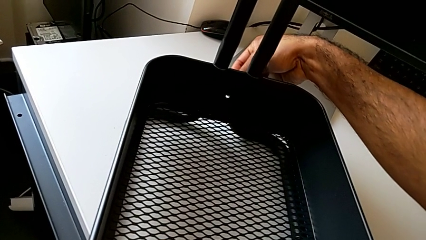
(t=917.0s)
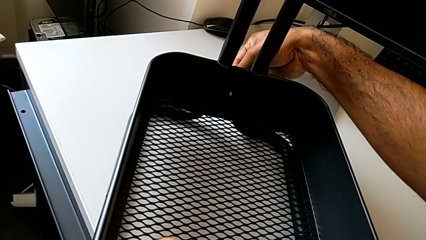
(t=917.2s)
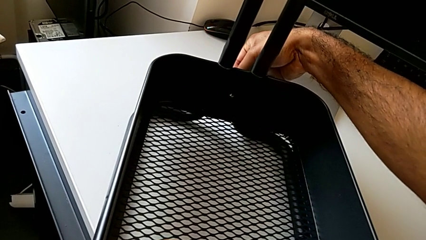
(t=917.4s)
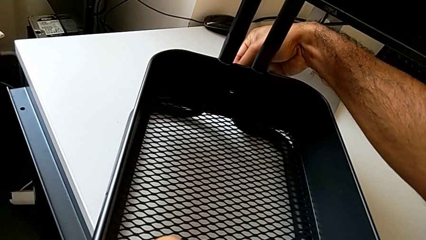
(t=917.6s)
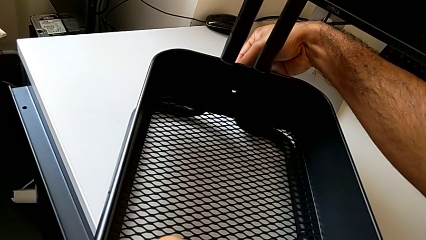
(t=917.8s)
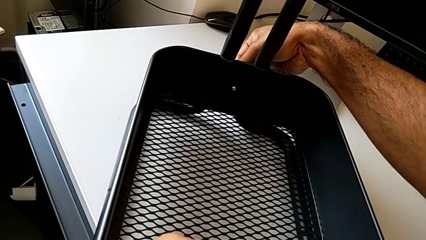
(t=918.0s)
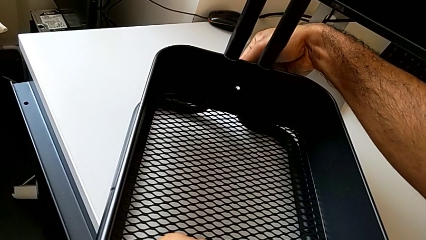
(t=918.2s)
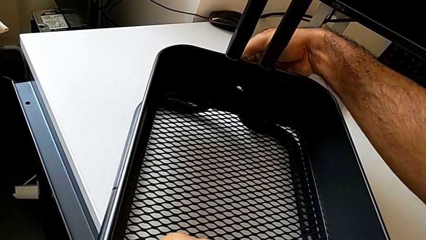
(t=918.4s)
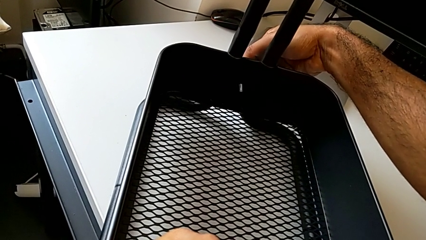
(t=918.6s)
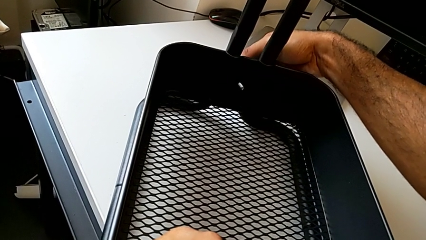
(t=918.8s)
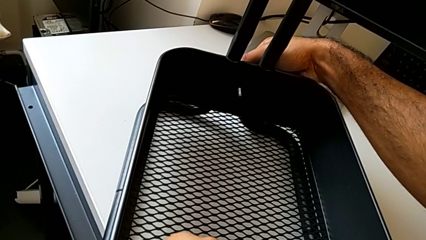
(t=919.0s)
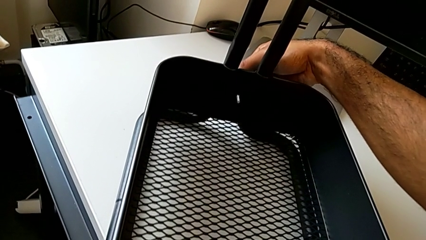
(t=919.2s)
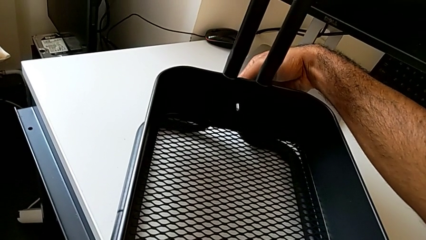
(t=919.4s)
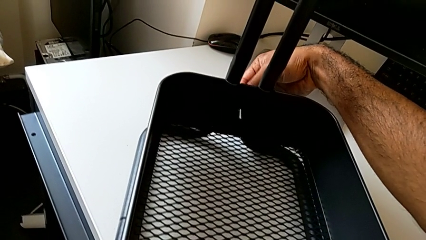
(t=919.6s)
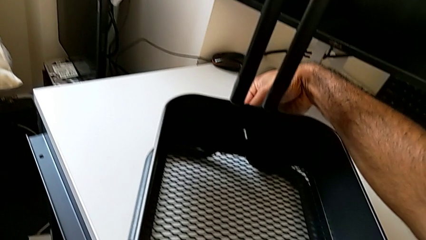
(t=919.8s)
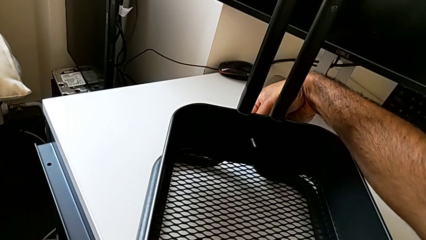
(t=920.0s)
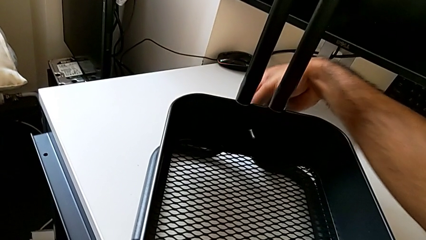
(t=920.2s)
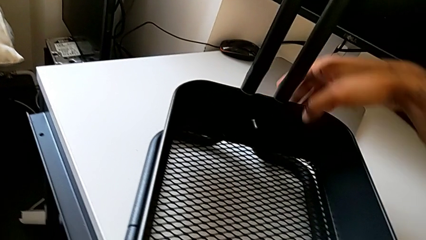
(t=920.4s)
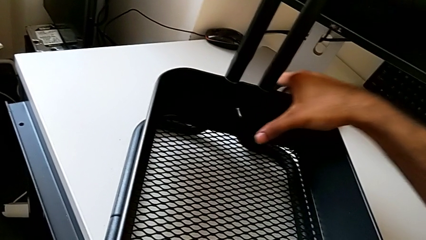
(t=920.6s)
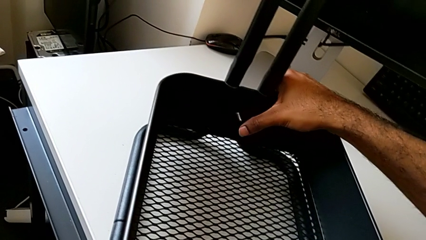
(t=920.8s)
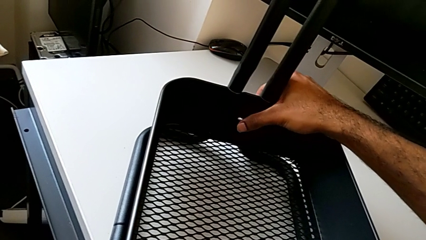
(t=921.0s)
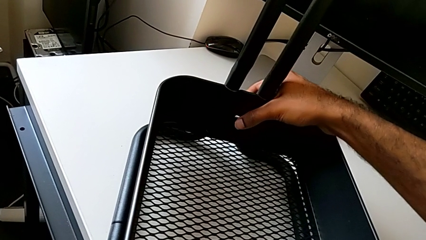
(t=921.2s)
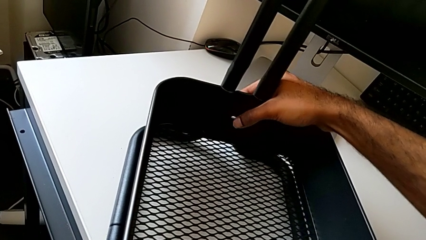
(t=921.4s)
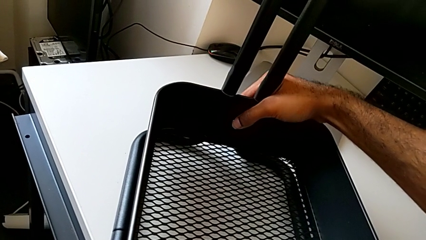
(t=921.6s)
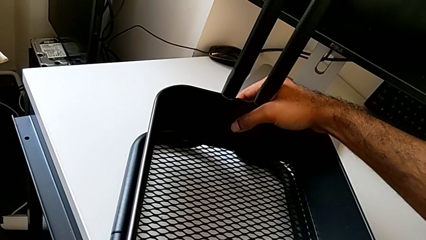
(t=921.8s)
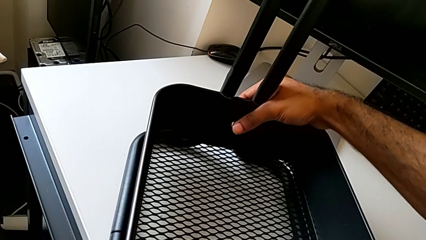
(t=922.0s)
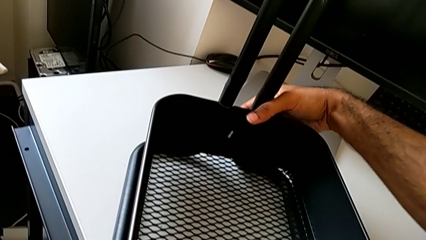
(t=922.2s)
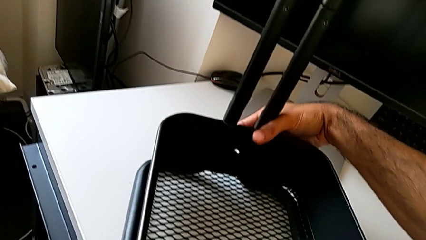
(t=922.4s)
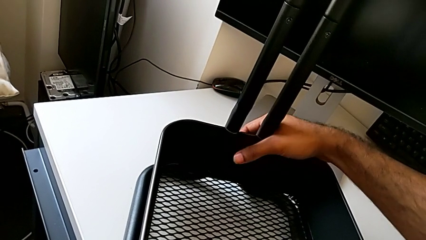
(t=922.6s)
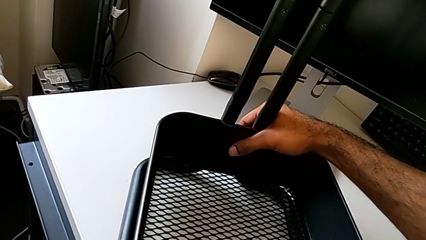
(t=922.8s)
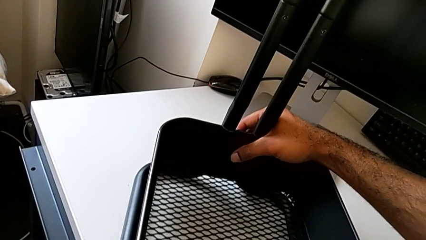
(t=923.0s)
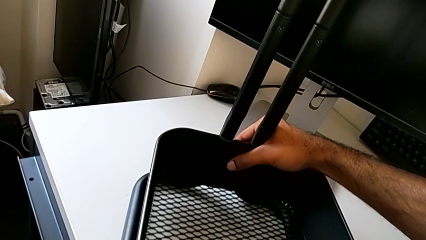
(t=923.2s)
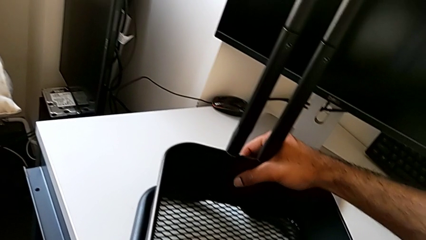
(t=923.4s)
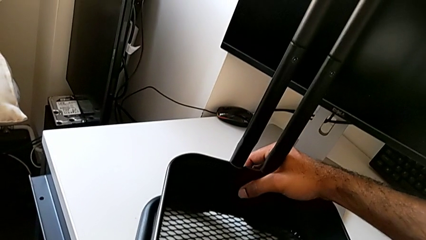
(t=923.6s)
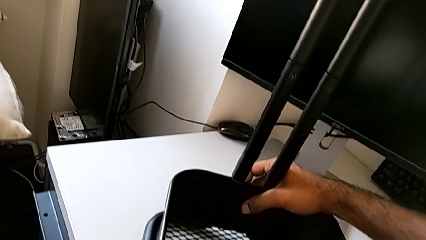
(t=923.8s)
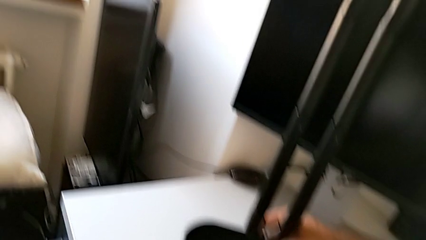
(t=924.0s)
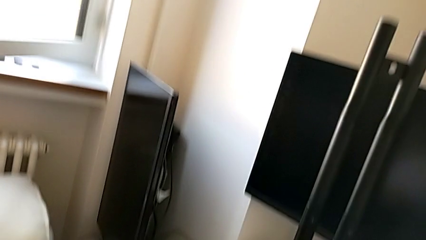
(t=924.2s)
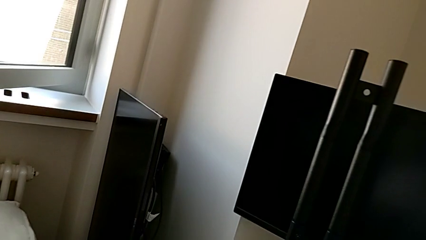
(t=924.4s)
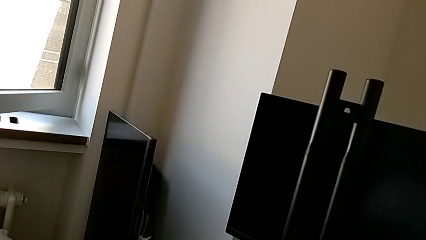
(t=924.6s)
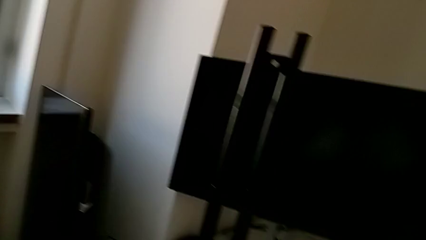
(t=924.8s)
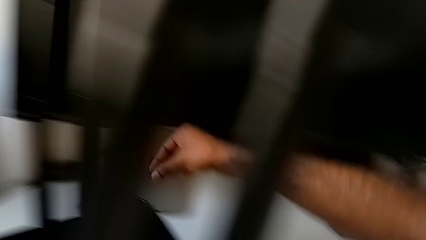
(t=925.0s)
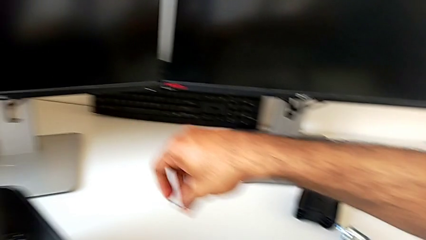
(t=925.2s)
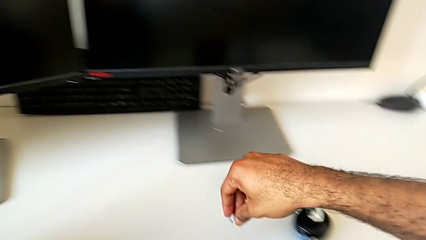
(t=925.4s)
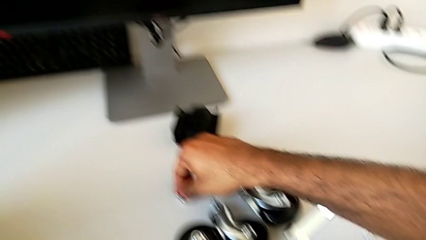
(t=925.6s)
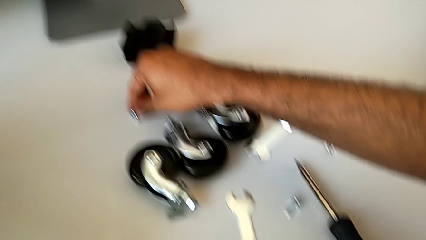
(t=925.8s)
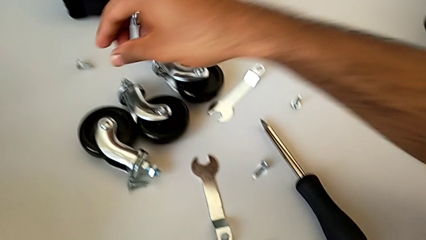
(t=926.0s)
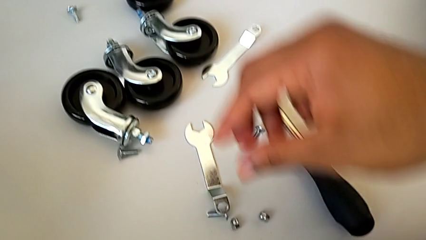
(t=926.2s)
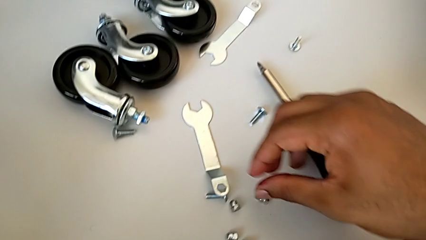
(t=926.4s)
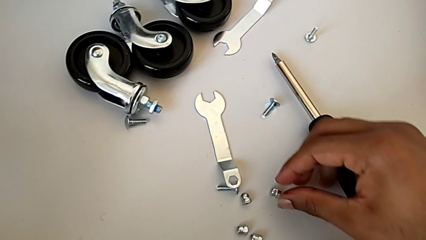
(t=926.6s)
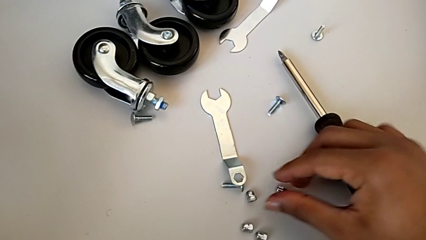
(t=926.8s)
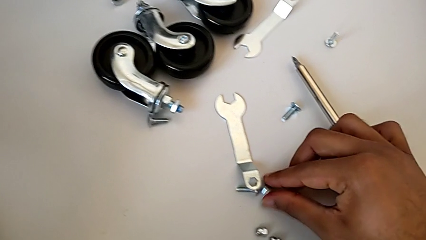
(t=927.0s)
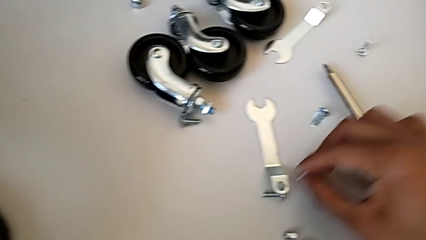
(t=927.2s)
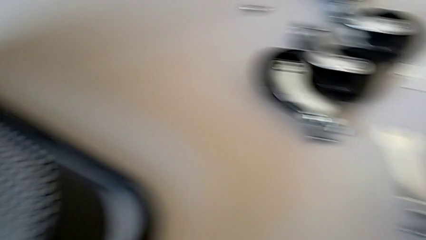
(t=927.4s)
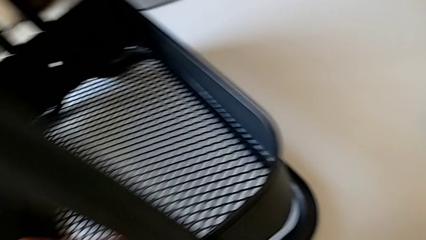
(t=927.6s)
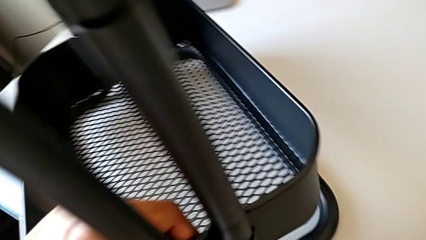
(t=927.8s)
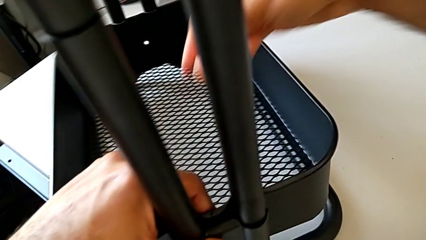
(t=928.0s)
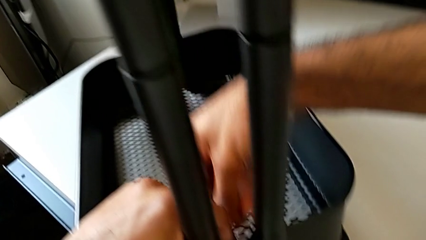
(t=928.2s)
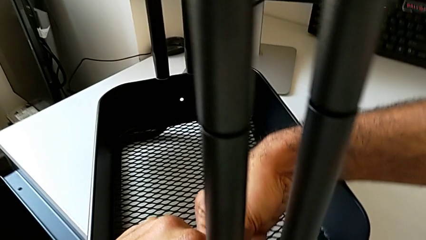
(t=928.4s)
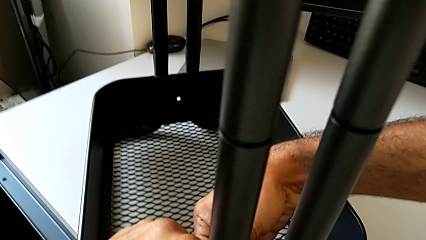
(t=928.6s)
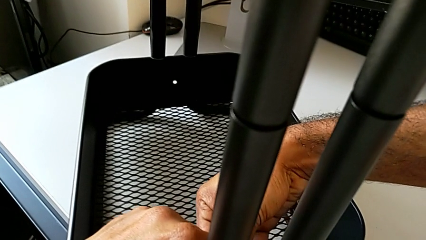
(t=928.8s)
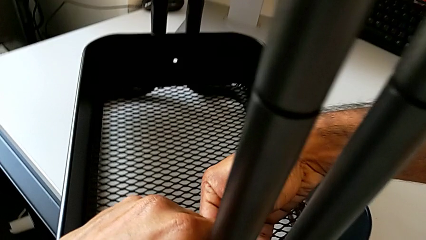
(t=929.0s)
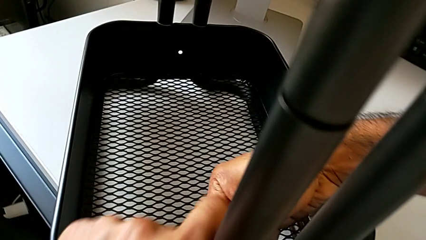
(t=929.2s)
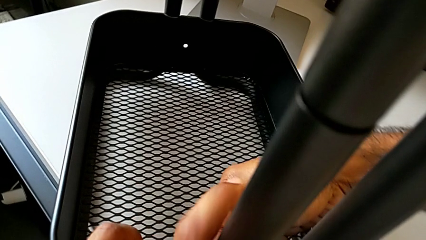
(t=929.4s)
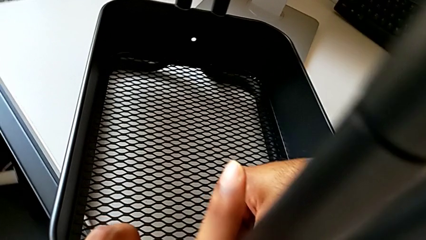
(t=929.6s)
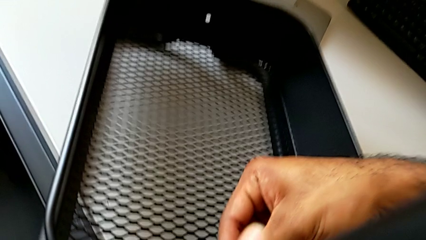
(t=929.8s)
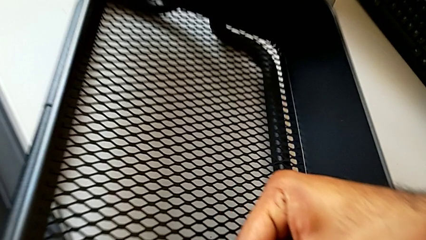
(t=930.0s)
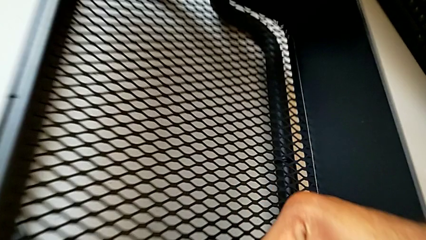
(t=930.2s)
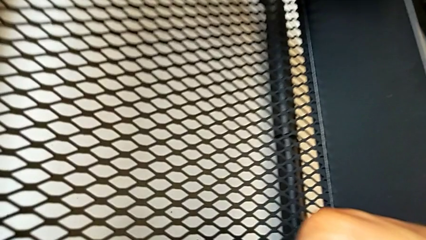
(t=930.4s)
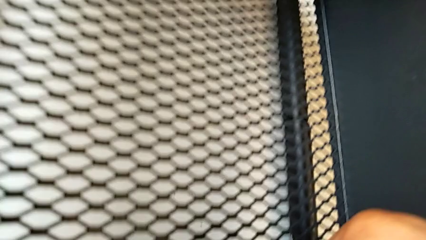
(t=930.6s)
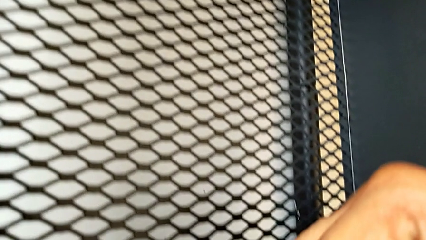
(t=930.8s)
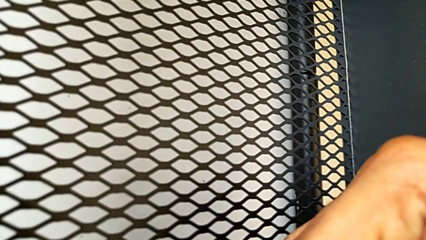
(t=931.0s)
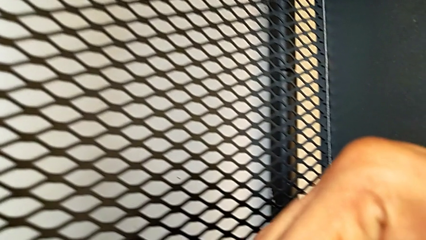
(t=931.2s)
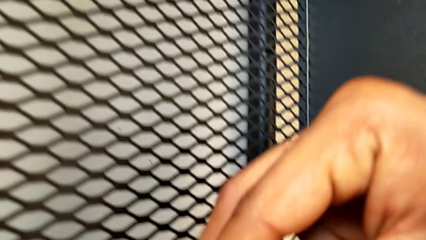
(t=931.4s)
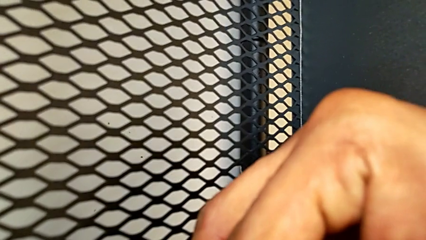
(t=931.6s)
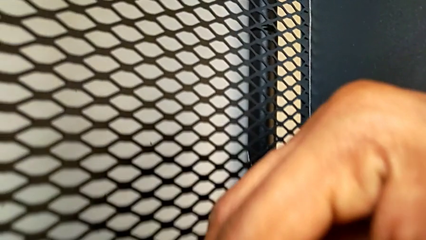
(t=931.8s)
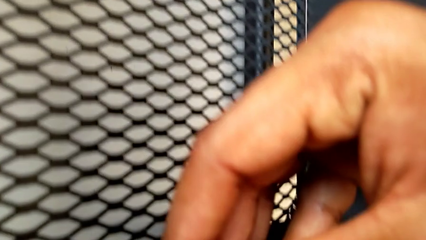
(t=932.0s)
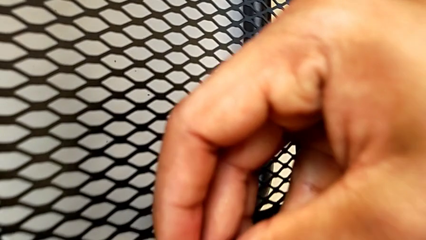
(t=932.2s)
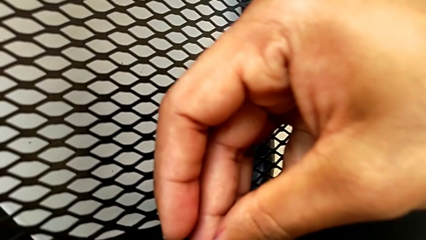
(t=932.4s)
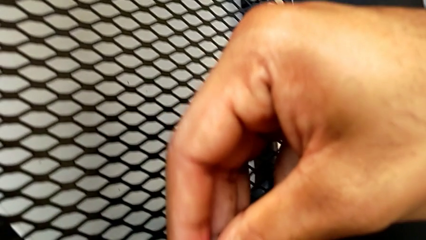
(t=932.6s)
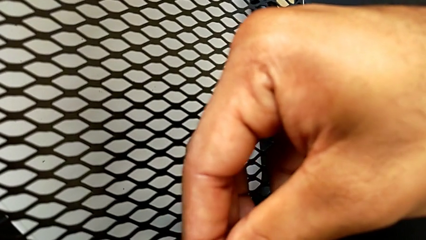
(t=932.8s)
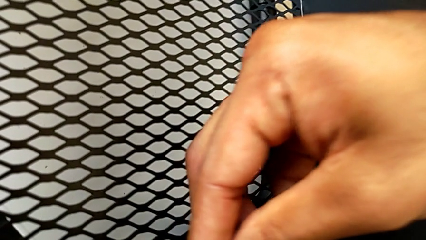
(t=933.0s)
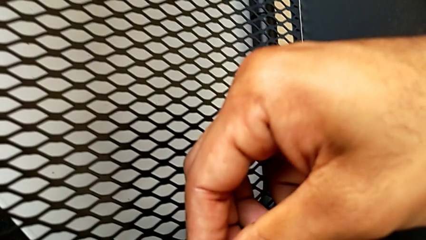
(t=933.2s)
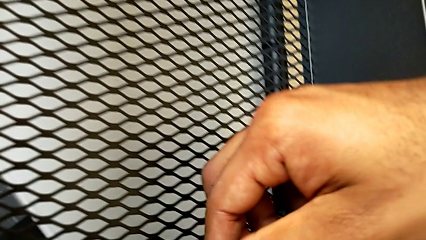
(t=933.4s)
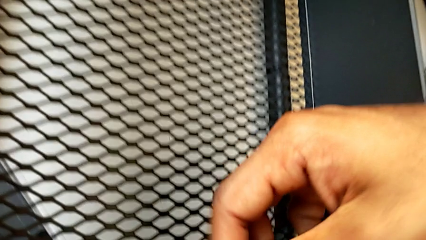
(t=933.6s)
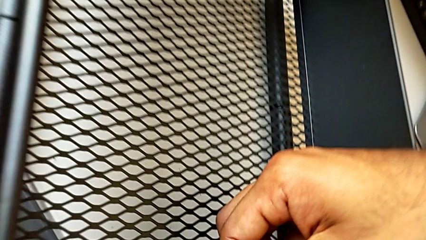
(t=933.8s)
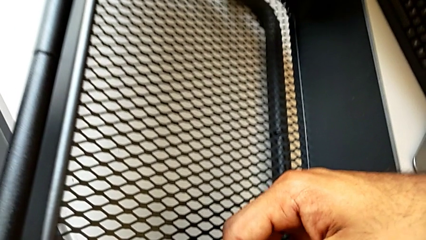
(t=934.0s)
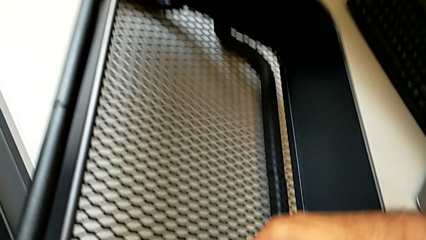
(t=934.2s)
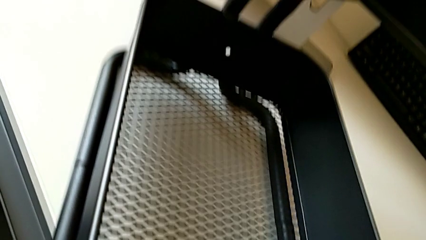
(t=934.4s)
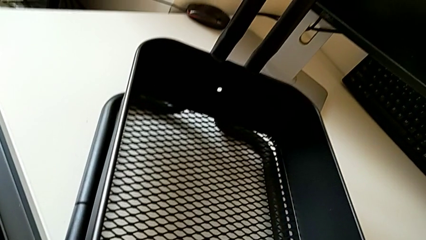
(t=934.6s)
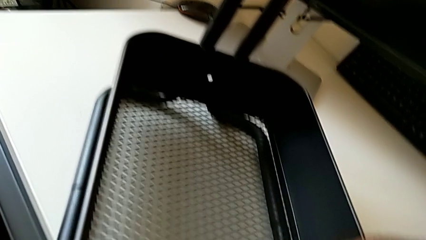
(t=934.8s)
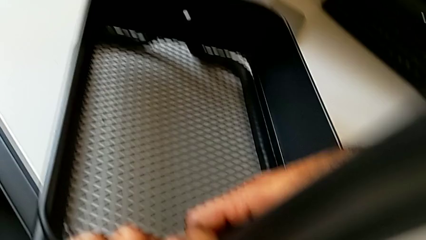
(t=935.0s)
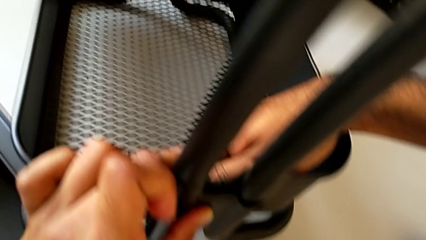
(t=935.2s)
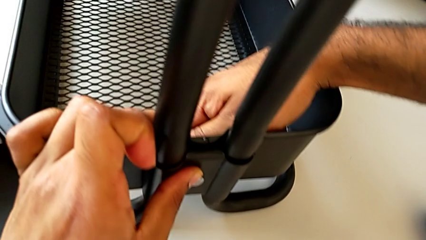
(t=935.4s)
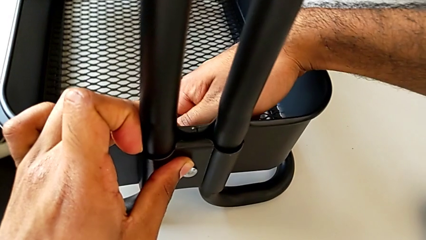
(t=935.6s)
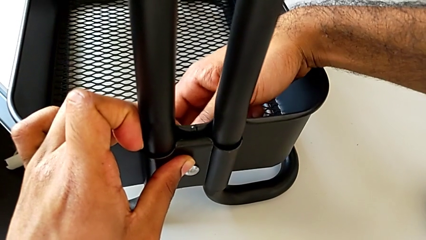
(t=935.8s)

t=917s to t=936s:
The camera wearer is assembling the bottom tray. They wrongly insert the bolt.
